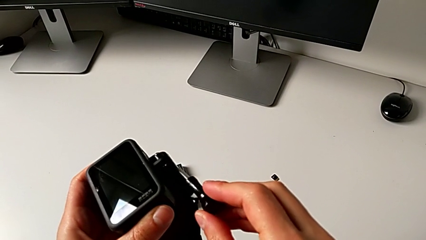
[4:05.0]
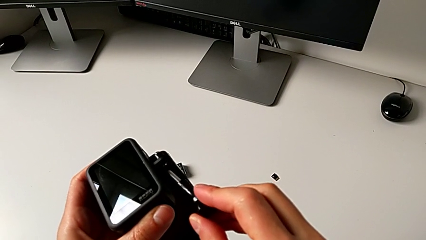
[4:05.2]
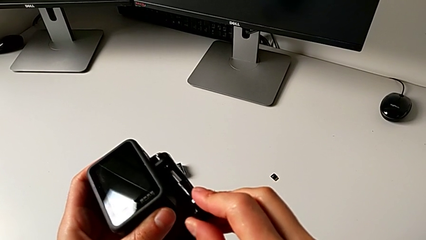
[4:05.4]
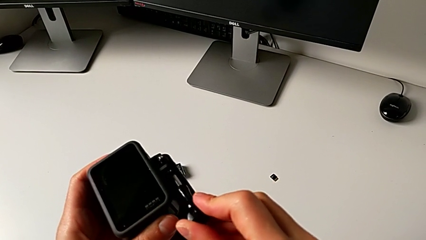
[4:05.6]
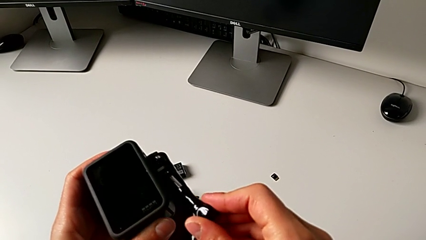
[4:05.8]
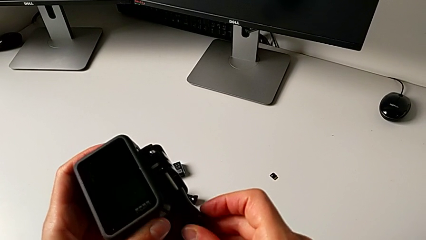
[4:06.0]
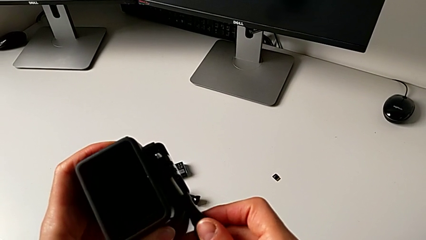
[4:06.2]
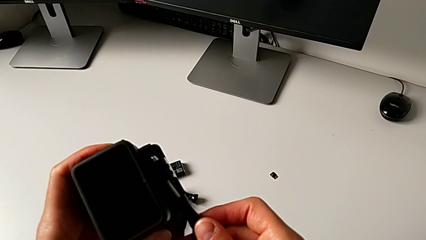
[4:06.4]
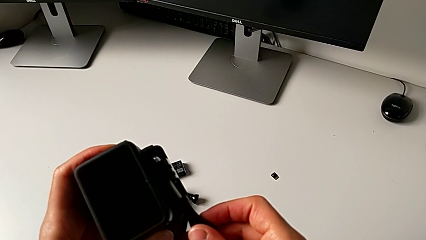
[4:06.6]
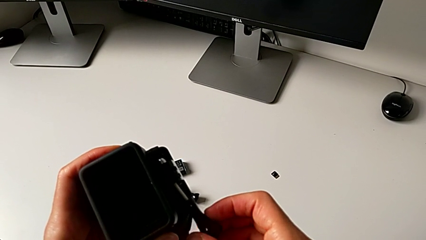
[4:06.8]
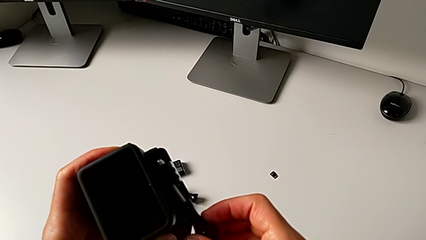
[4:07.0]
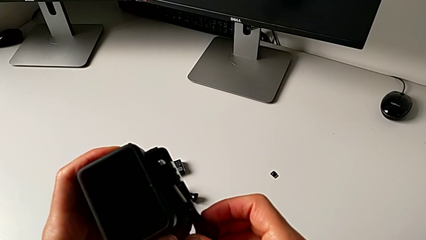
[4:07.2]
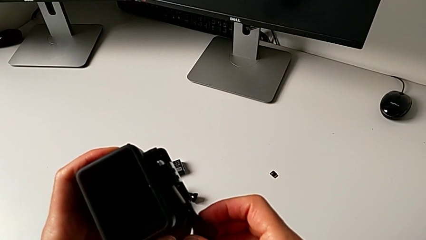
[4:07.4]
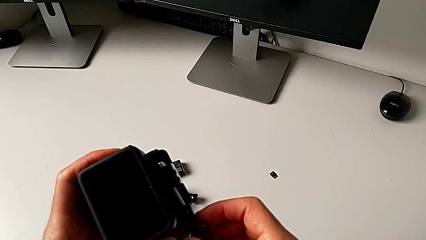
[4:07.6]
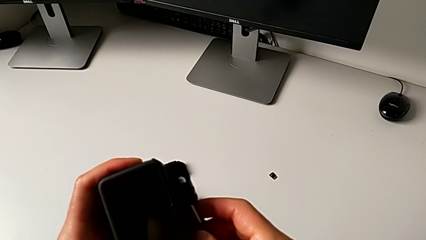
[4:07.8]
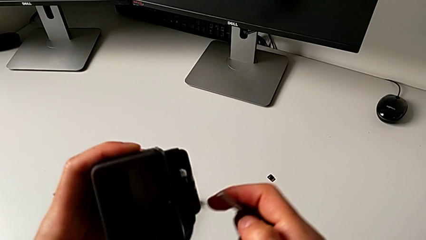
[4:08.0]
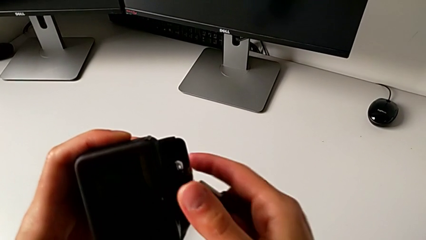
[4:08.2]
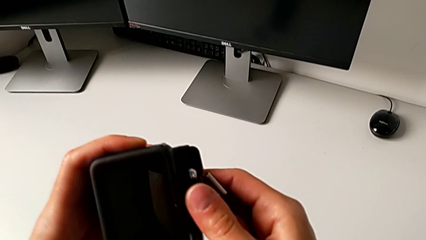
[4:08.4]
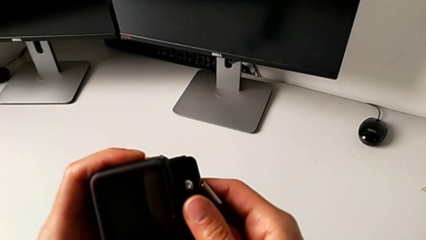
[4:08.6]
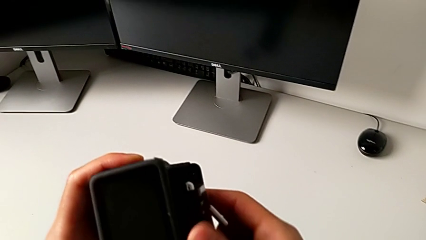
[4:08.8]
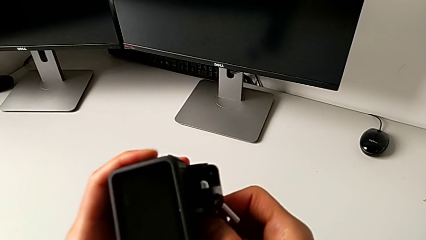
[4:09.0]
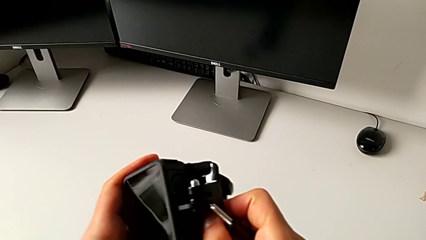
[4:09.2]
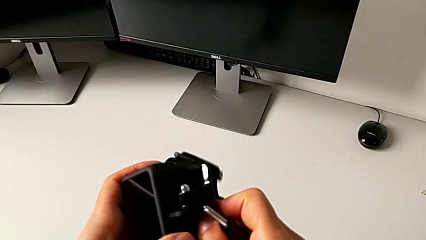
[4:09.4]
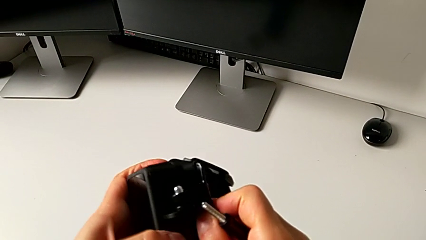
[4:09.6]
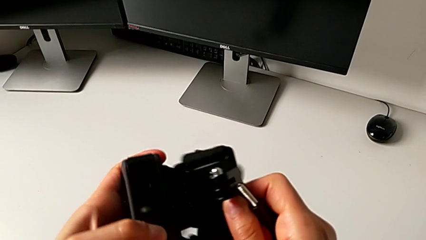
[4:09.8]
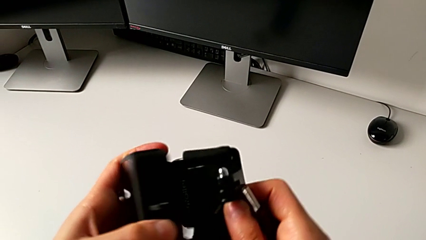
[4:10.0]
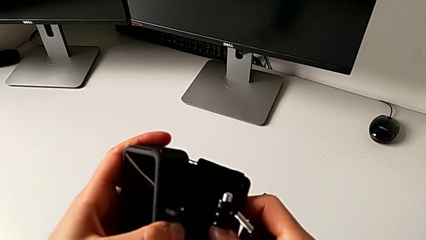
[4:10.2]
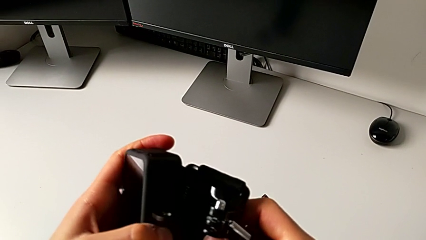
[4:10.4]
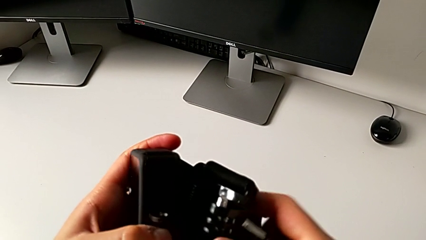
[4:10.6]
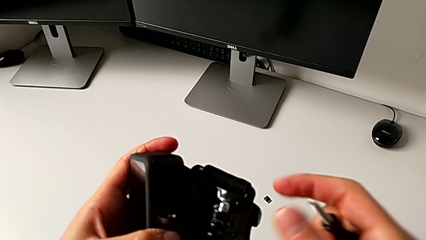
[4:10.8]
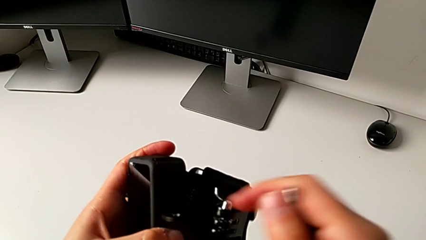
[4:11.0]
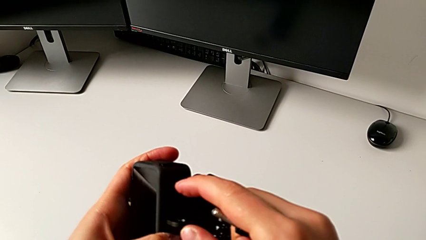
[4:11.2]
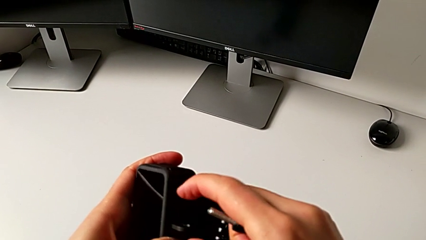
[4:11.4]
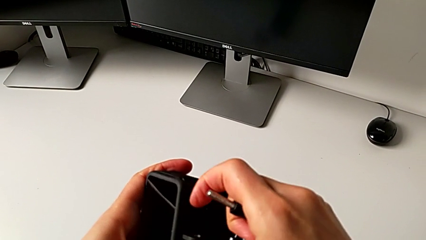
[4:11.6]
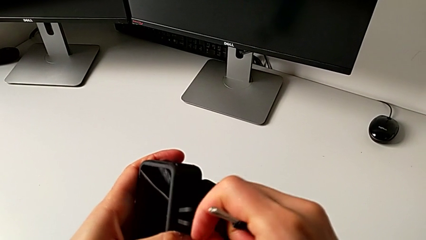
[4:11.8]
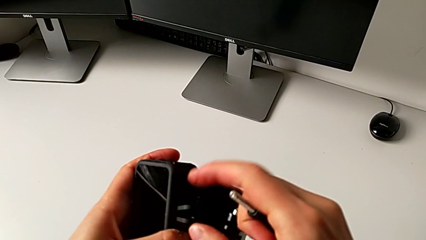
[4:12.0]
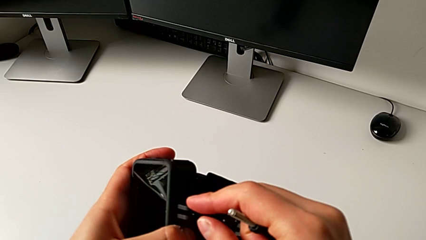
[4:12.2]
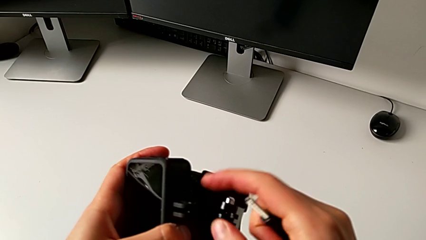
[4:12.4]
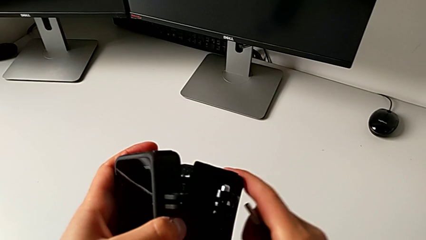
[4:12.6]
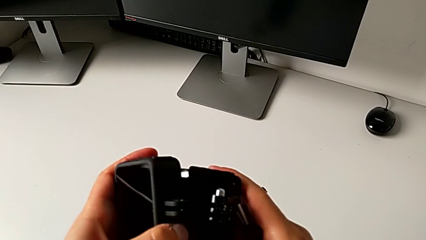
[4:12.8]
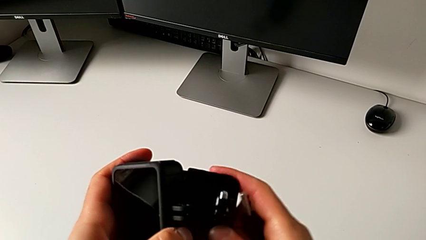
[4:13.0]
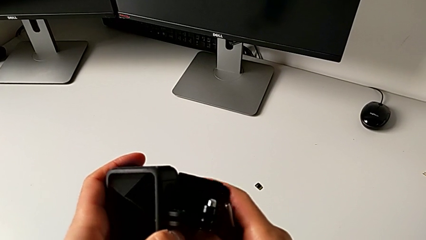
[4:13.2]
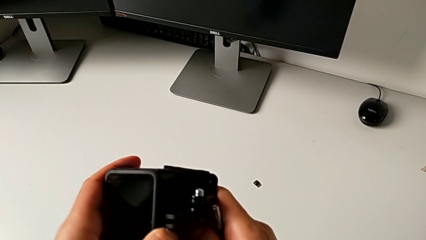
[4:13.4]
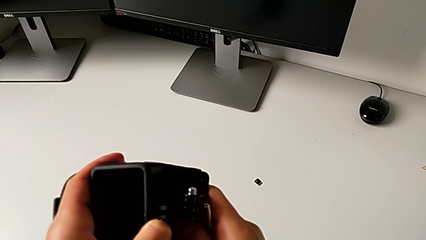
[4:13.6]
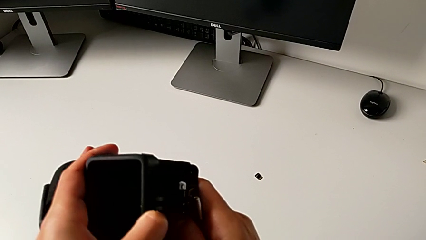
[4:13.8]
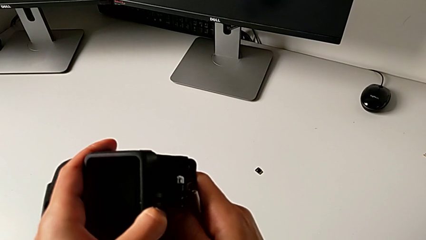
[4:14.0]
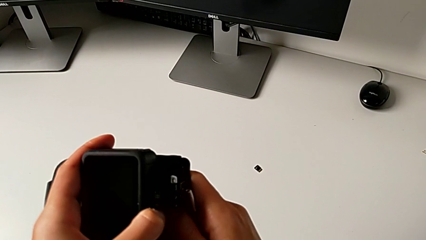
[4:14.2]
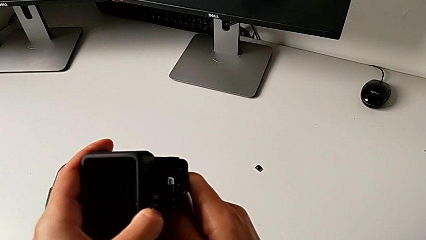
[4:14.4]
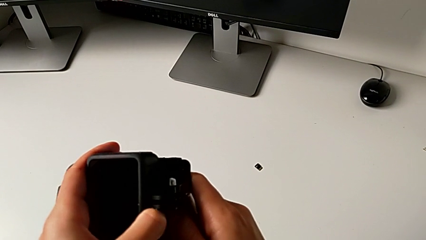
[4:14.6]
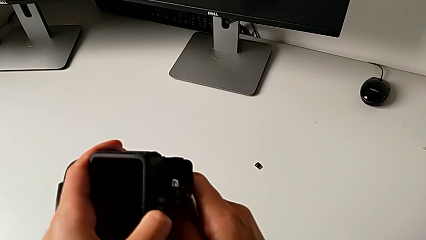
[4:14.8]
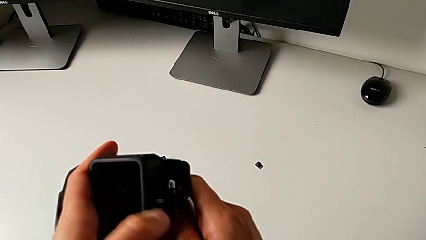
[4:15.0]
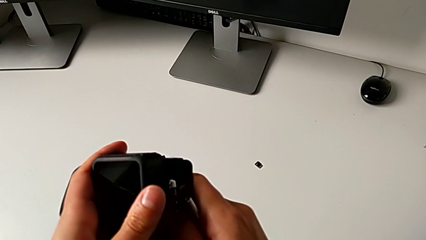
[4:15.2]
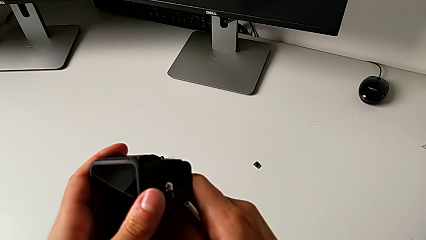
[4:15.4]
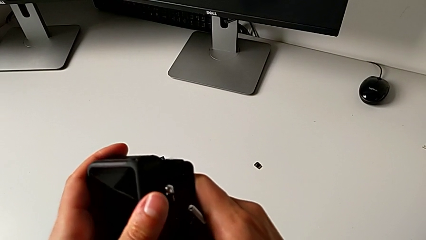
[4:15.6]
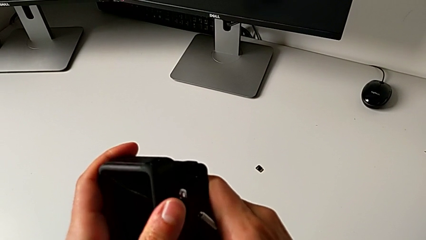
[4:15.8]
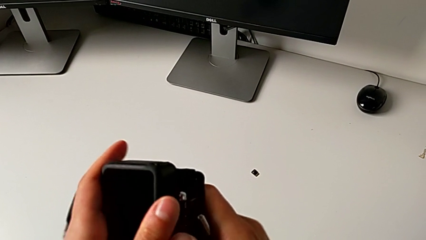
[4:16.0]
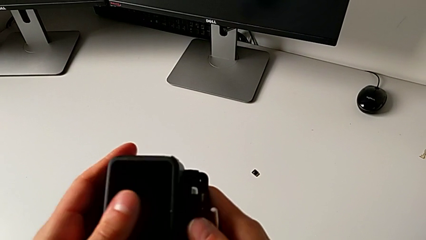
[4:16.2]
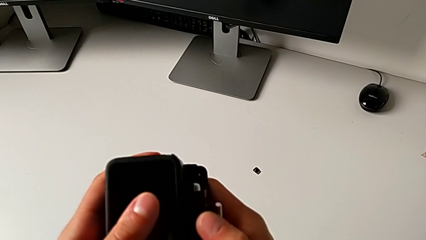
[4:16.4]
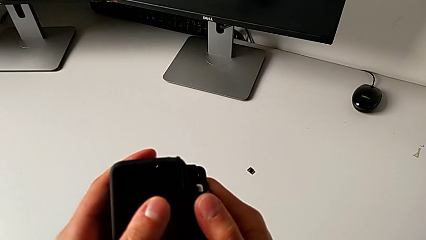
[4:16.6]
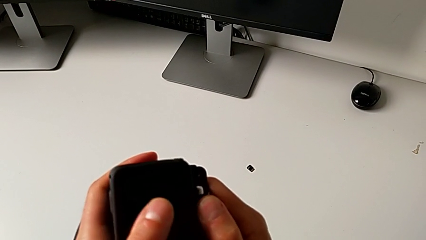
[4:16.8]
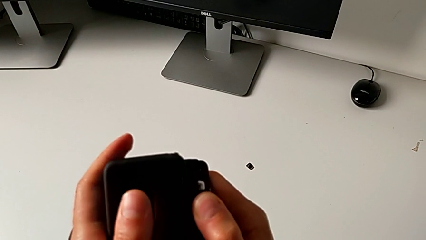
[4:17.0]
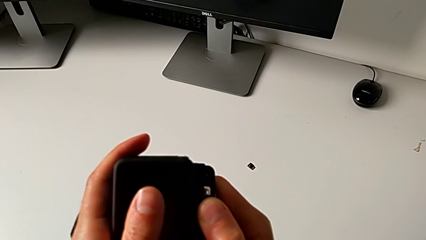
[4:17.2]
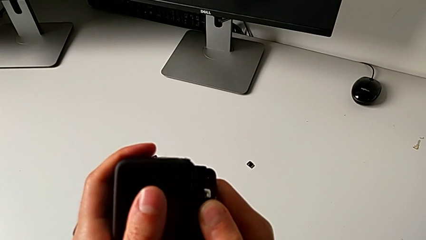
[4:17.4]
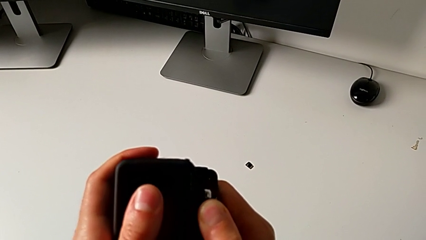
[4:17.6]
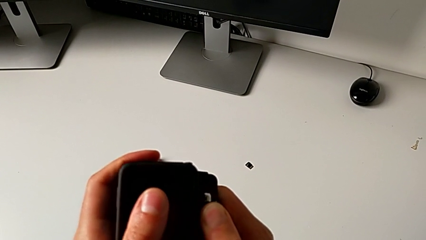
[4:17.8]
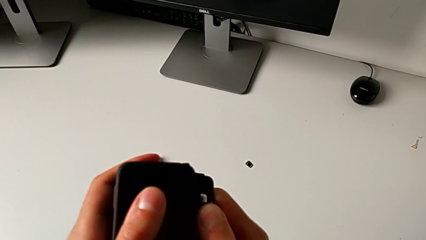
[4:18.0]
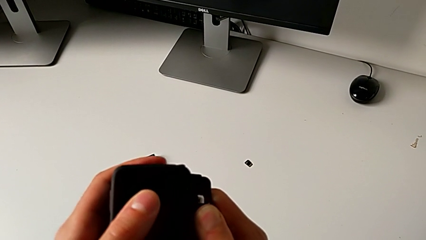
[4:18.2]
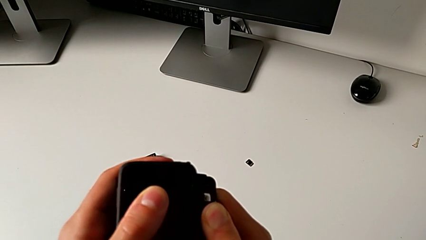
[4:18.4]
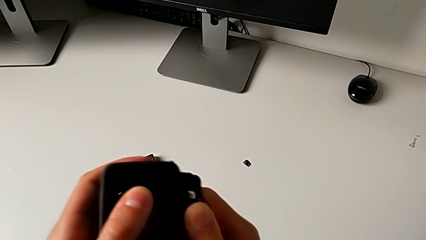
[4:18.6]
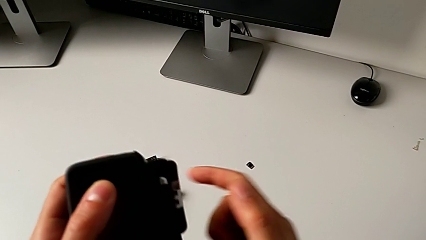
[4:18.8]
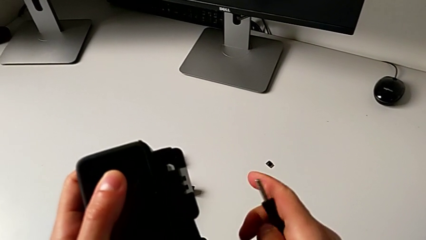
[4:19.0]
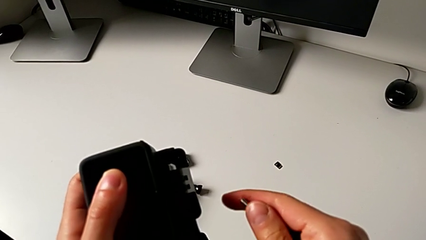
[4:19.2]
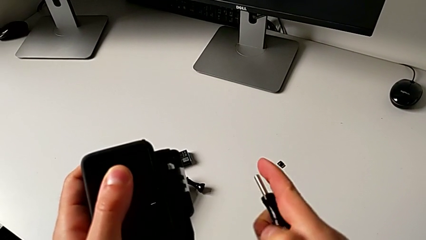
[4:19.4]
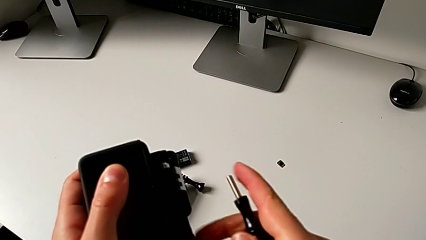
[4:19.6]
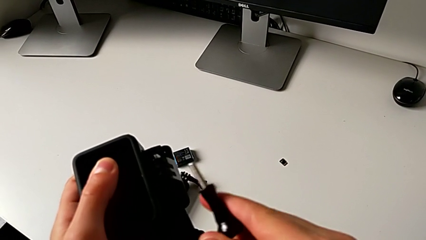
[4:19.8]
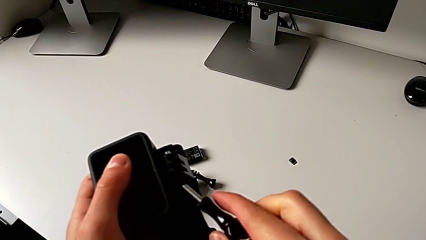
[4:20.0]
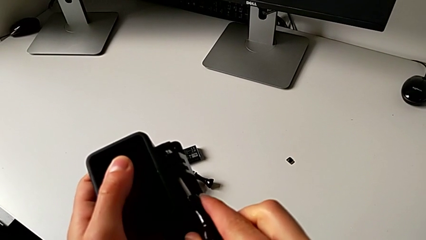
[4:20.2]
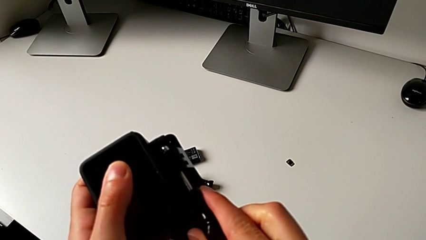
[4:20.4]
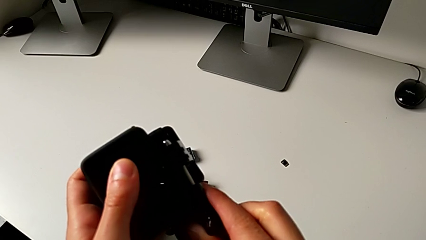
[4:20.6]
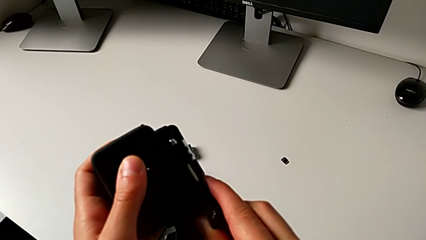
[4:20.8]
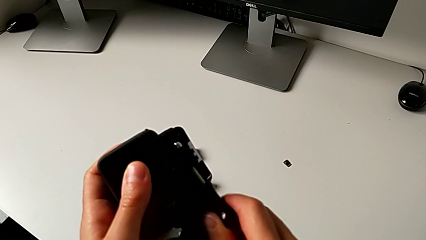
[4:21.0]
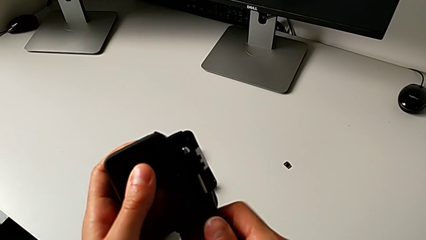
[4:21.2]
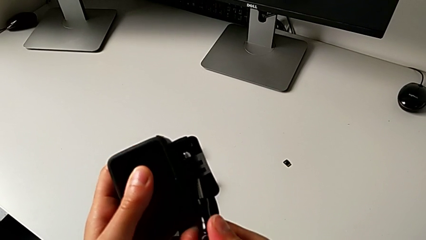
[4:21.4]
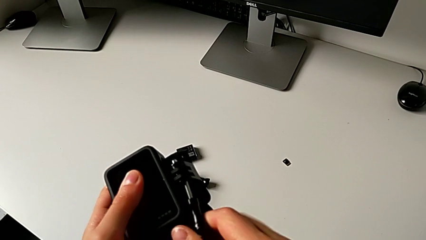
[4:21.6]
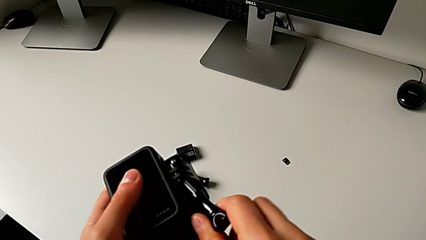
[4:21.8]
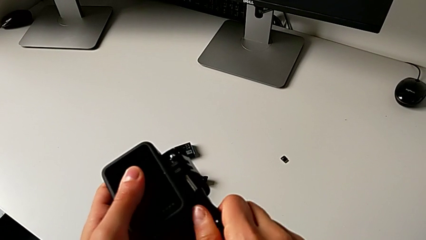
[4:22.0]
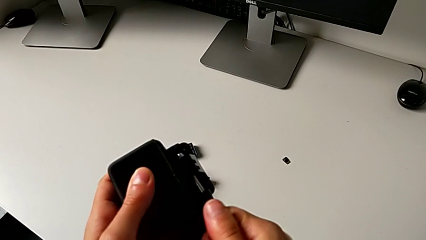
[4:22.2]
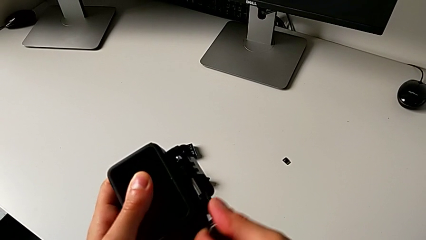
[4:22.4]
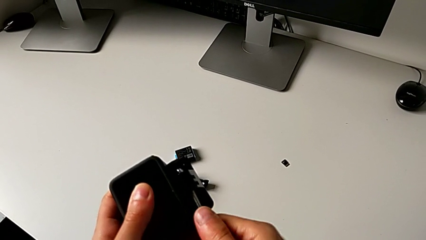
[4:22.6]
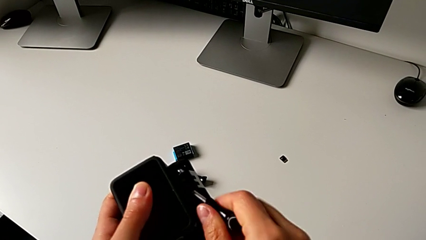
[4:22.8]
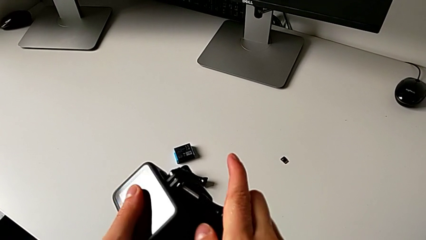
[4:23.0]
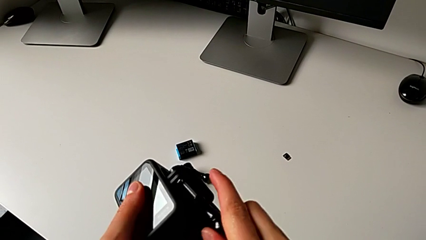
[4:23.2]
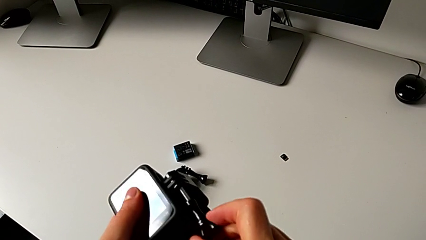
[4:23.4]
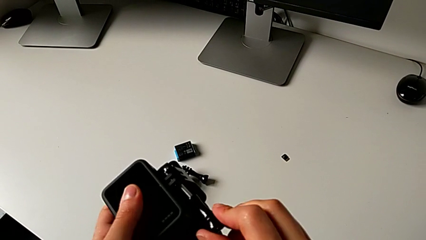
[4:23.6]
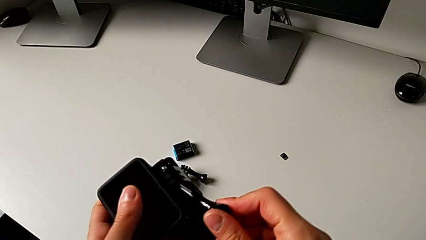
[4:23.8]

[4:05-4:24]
The camera wearer is mounting the GoPro onto the strap. They withdraw the mounting peg, withdraw the GoPro, align the mounting peg, insert it and begin to insert it.
